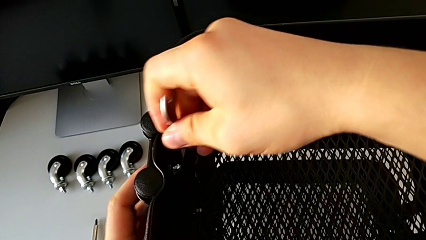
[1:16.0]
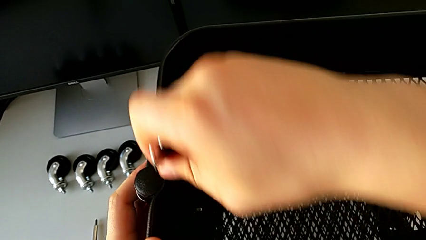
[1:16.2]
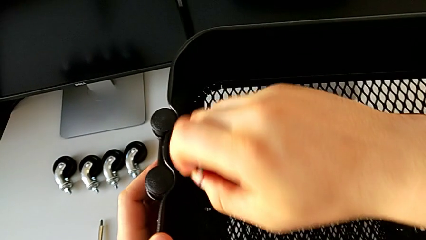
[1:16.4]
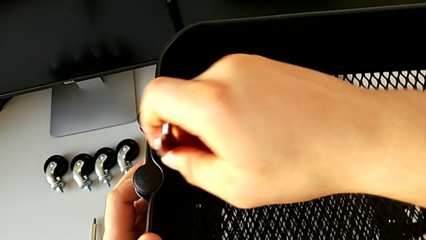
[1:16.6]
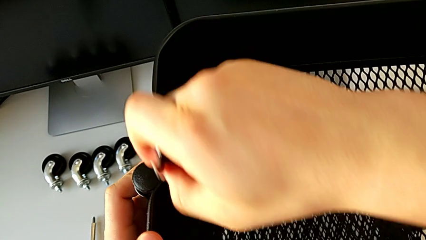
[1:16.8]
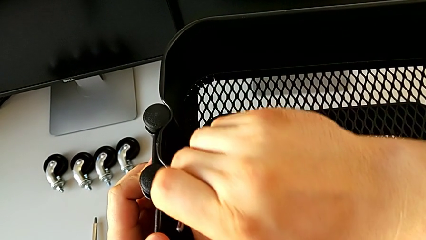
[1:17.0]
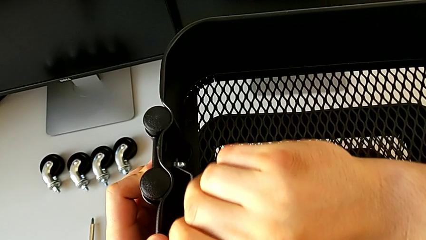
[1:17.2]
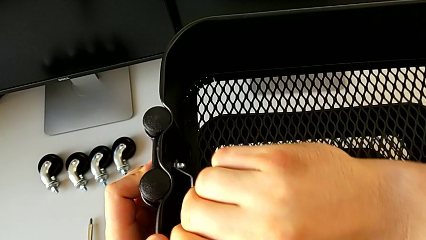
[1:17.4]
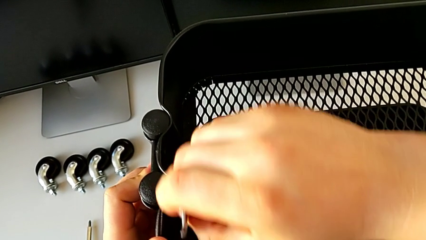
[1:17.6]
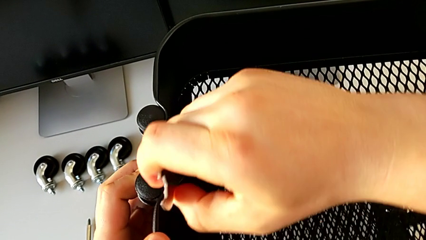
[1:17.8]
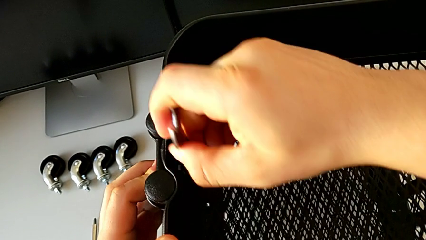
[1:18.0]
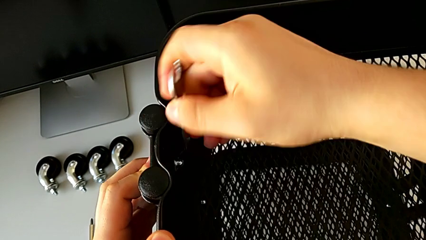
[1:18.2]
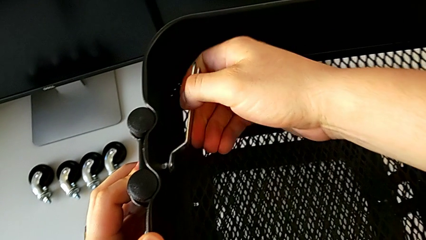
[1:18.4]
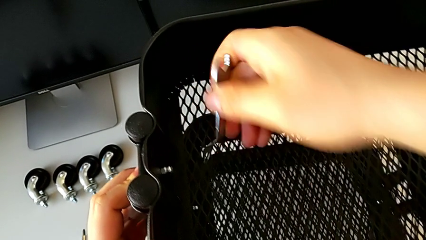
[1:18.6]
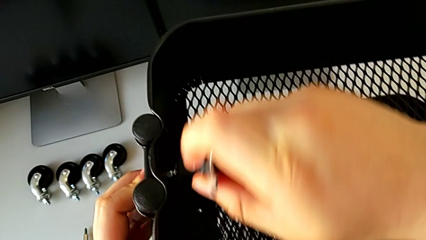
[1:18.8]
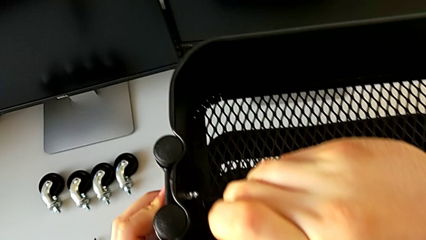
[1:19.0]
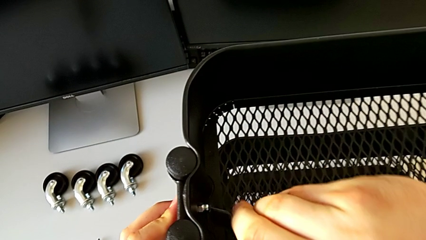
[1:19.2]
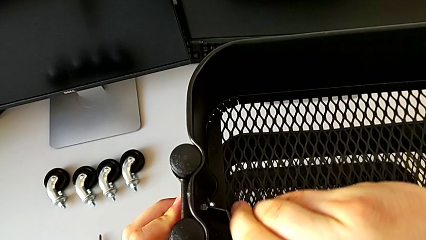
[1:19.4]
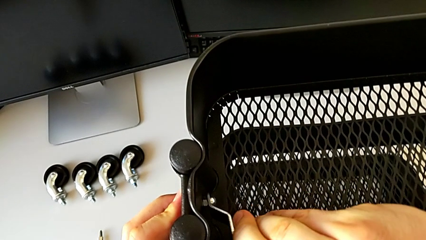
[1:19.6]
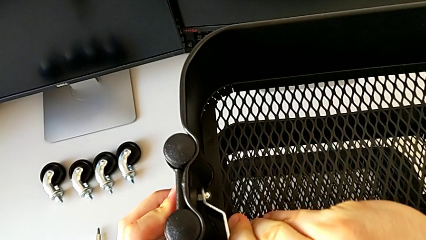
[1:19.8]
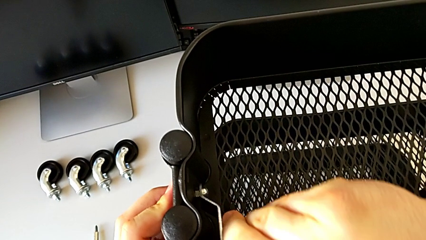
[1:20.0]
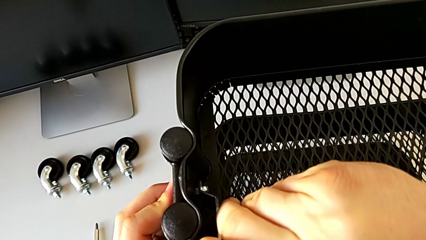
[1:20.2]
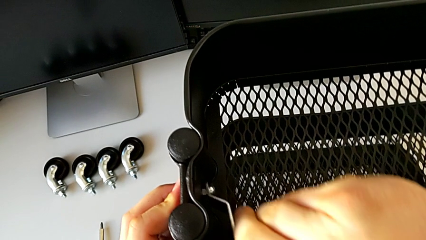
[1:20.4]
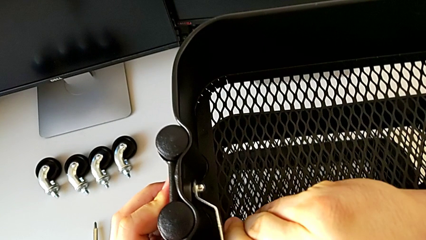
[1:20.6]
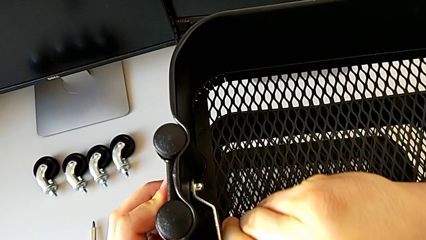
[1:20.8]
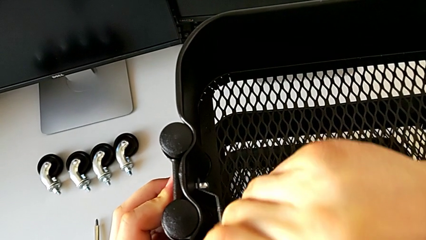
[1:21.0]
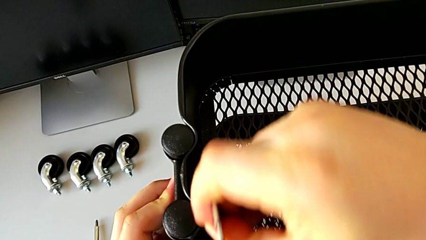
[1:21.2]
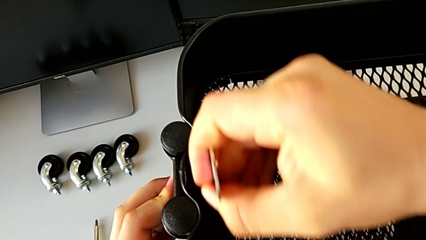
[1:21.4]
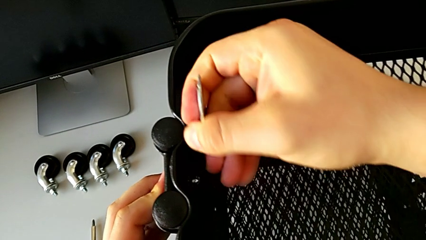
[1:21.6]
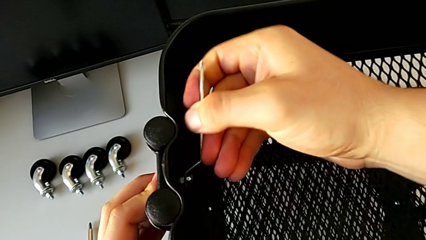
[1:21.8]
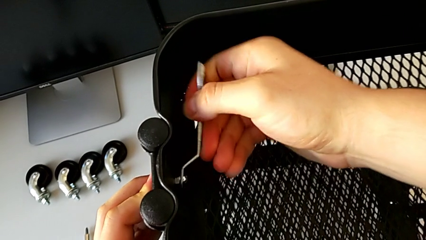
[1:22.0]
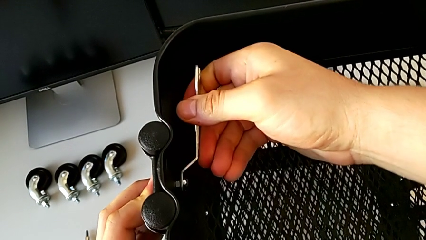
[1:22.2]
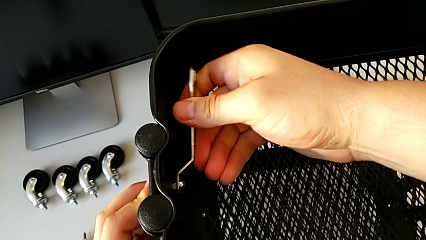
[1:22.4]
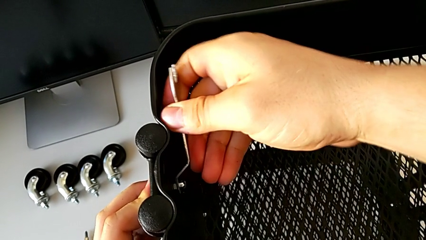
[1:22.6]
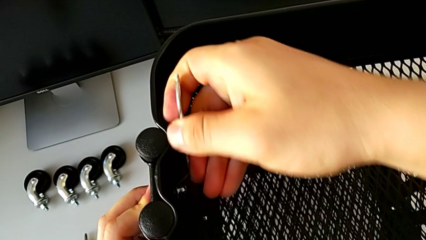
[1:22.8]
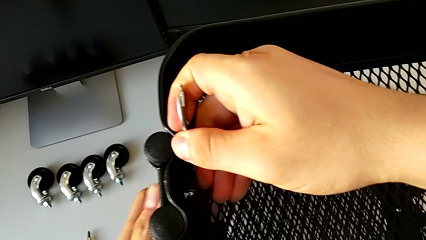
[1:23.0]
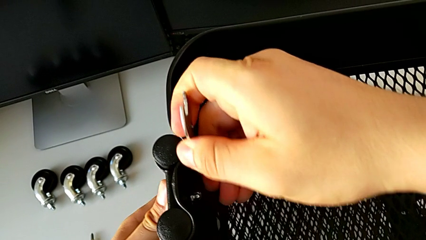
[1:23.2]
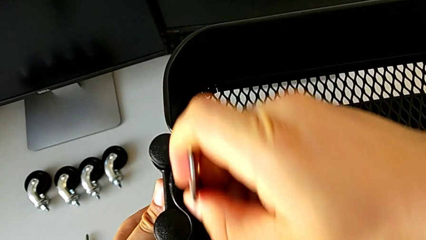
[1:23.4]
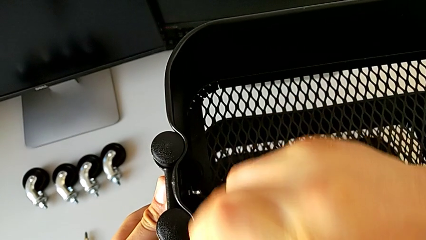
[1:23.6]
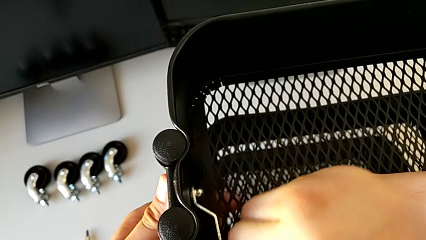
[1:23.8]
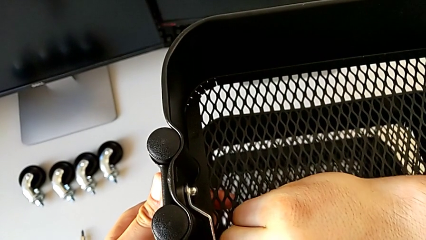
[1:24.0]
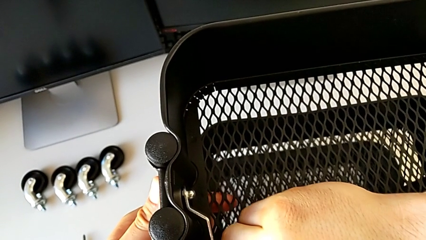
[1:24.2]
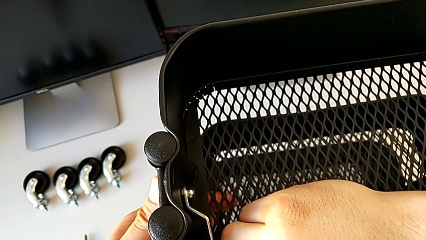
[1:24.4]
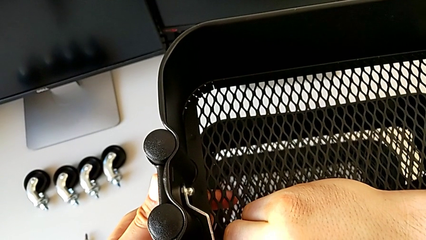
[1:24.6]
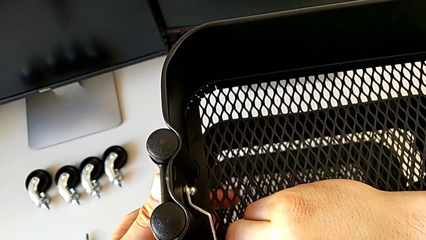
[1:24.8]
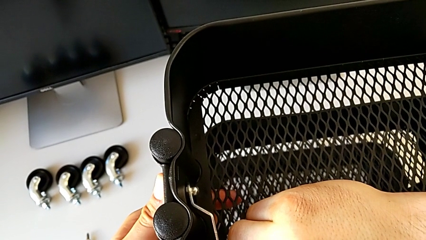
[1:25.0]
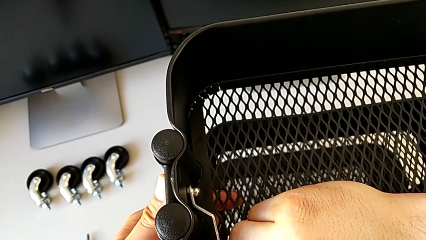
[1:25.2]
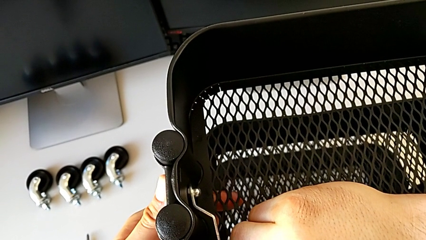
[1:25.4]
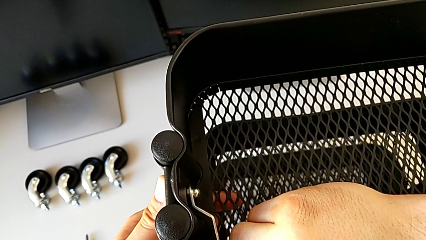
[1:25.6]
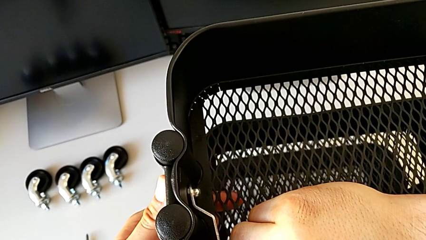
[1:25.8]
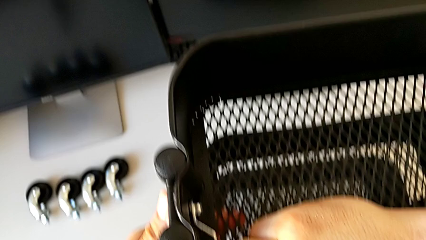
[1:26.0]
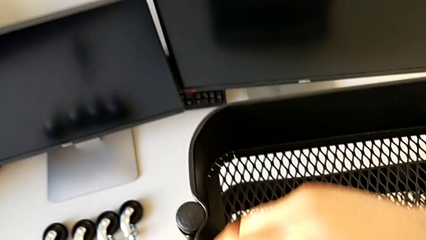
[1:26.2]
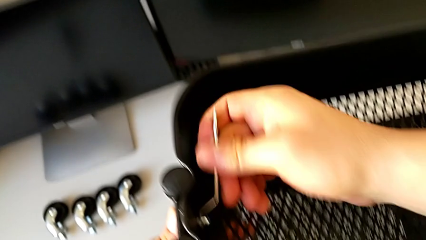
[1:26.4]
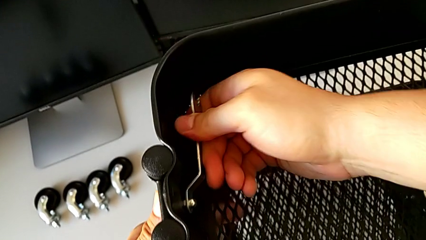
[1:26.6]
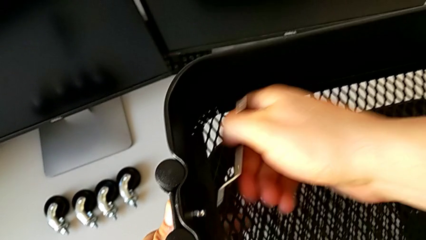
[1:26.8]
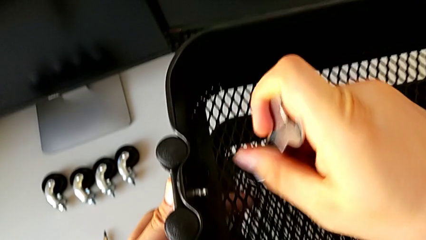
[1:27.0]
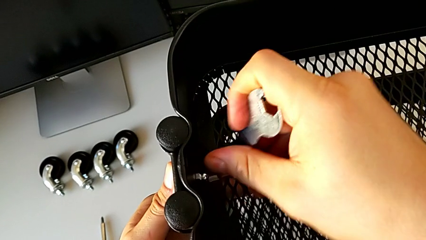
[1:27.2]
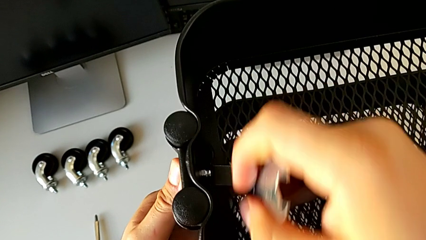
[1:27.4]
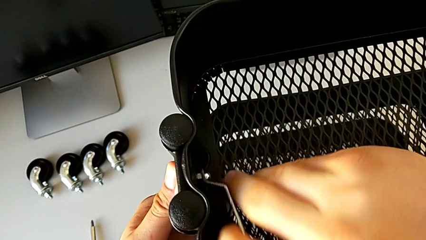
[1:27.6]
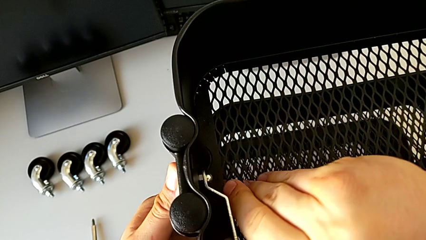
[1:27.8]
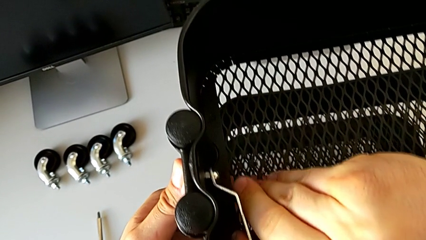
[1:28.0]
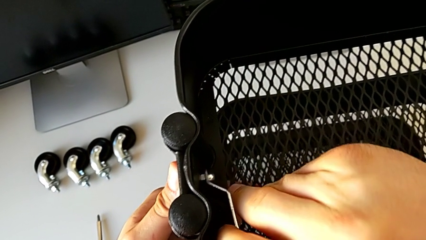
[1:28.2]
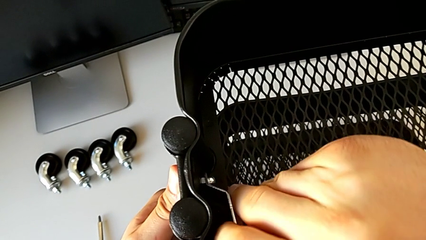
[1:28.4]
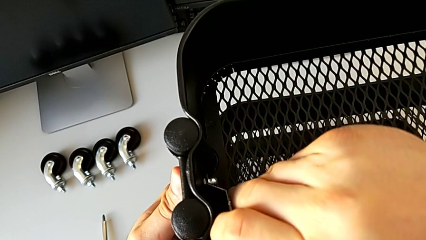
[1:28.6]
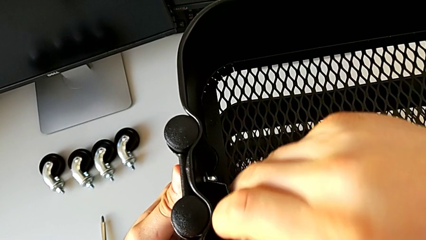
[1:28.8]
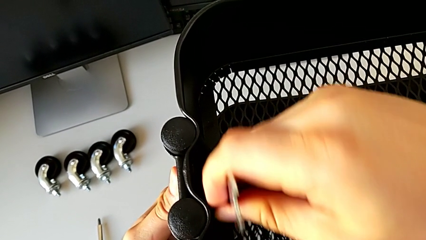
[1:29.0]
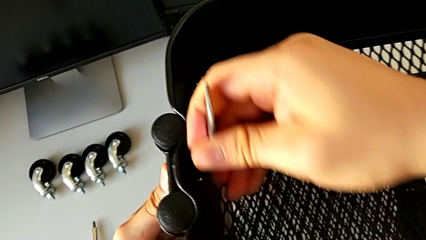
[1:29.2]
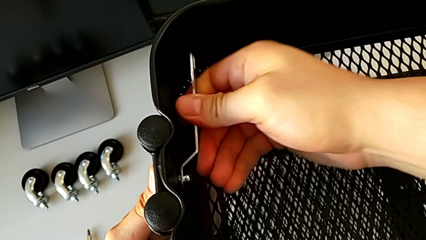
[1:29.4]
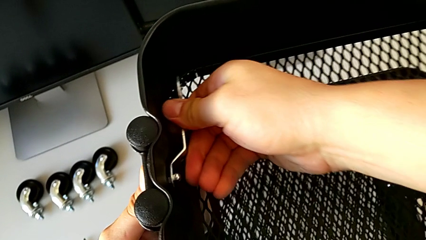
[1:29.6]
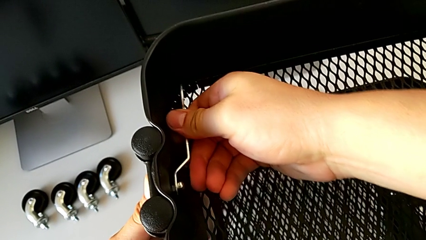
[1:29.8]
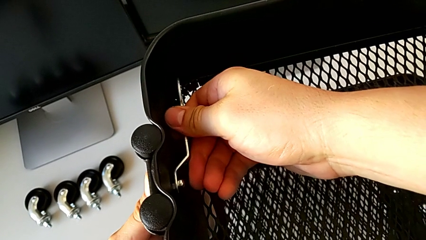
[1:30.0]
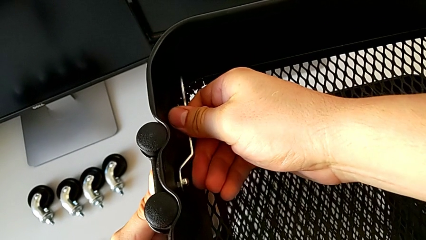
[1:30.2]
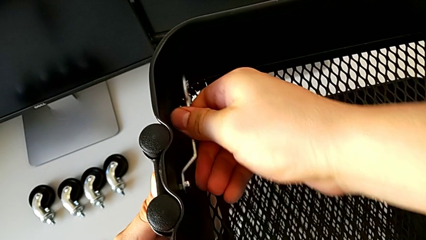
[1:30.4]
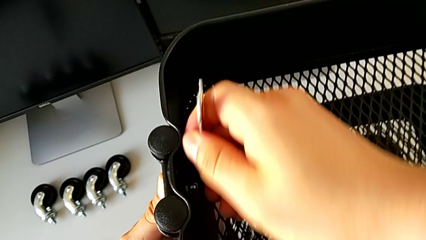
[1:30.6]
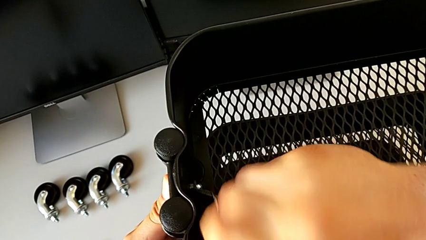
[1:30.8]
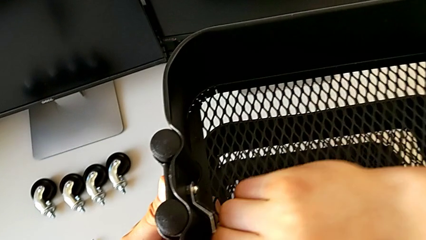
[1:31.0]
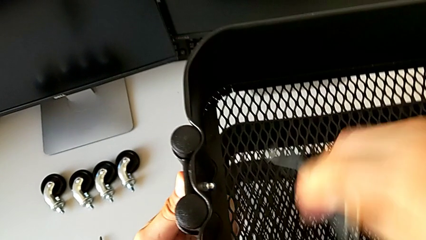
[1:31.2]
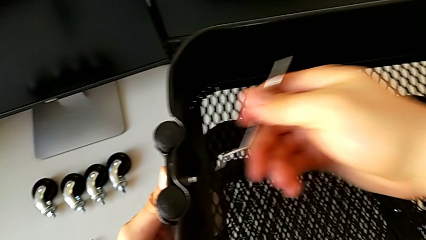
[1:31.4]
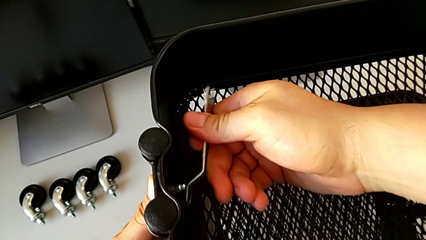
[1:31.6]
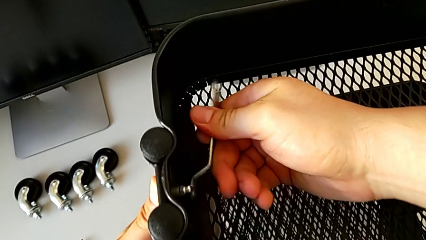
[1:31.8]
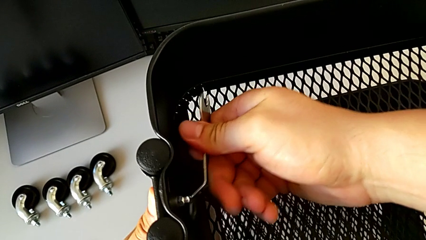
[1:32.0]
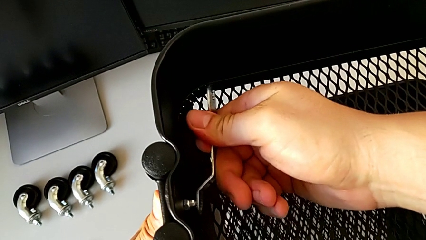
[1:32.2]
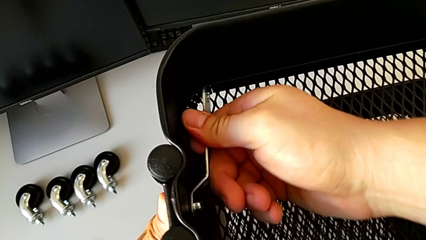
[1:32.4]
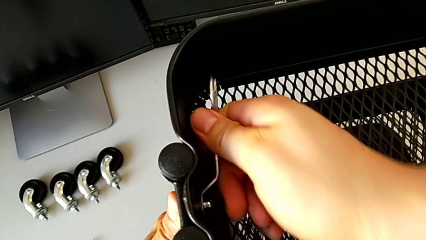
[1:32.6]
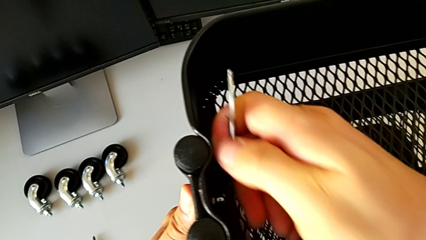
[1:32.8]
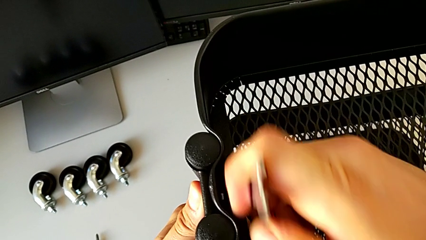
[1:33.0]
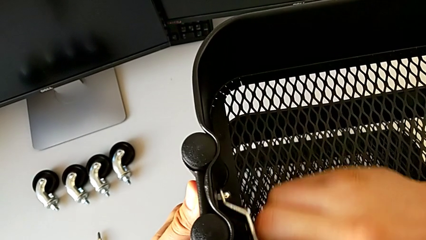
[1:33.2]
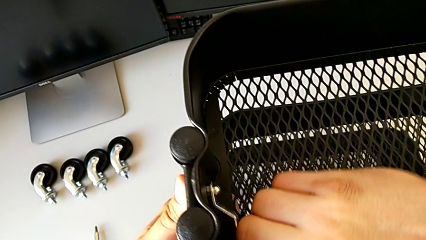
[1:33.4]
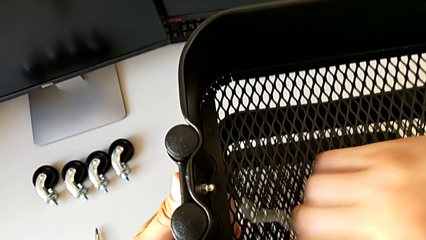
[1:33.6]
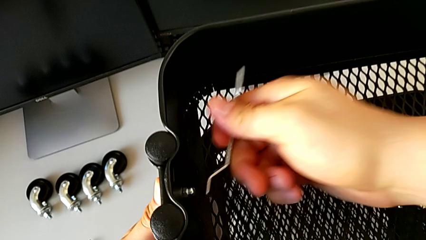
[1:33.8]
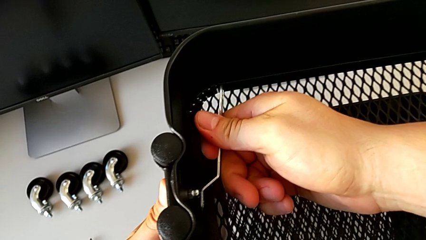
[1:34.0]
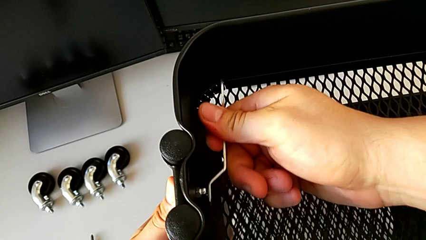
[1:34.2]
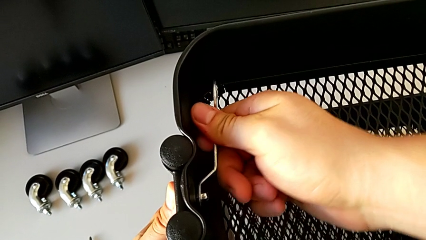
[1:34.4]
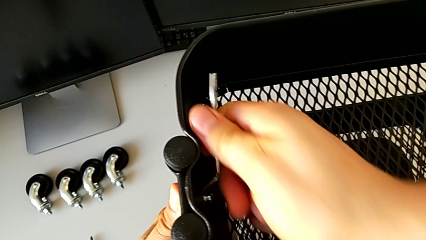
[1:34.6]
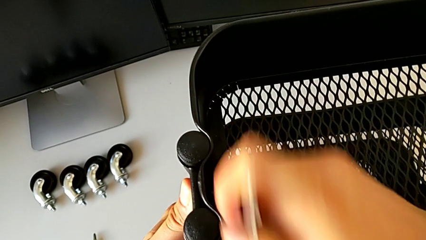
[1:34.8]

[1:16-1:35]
The camera wearer is disassembling the top tray. They begin to unscrew the hexagon cap nut.
